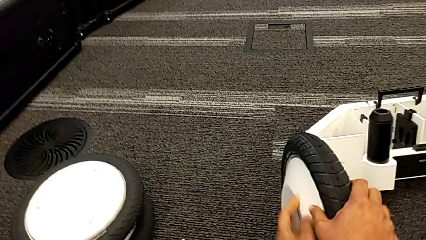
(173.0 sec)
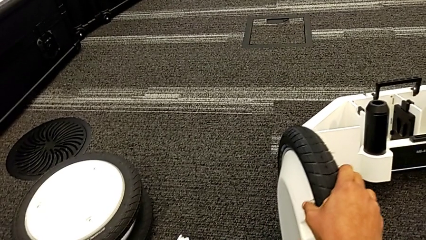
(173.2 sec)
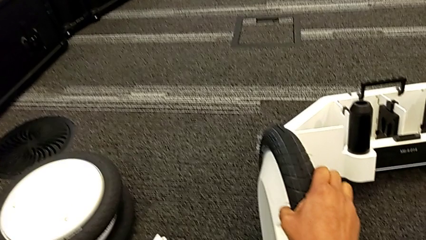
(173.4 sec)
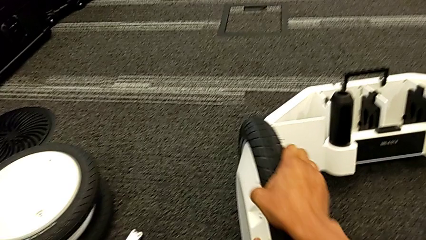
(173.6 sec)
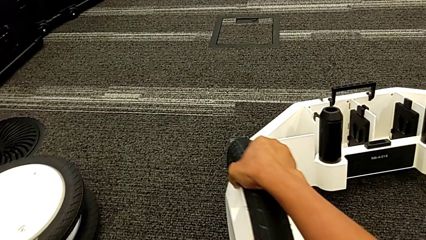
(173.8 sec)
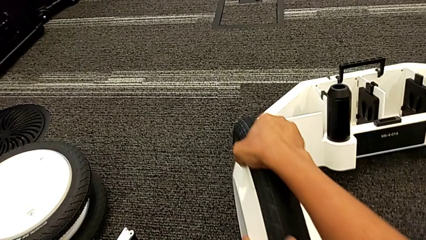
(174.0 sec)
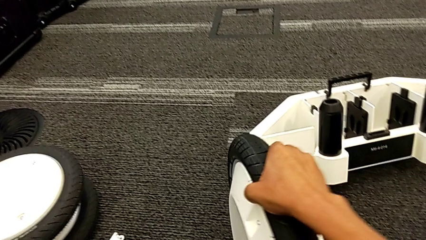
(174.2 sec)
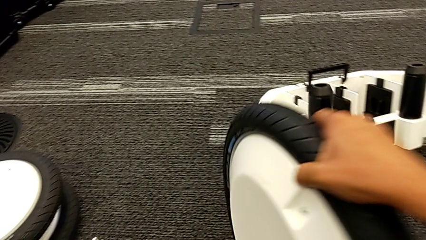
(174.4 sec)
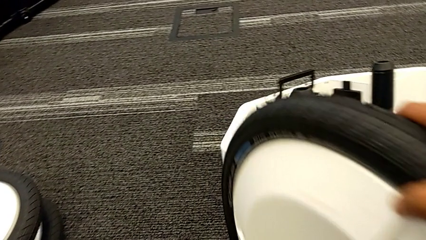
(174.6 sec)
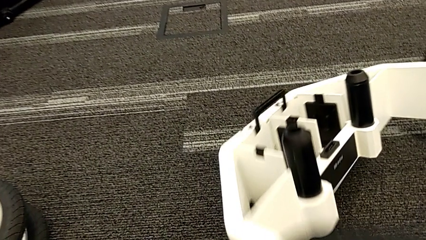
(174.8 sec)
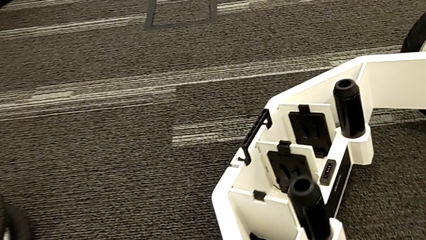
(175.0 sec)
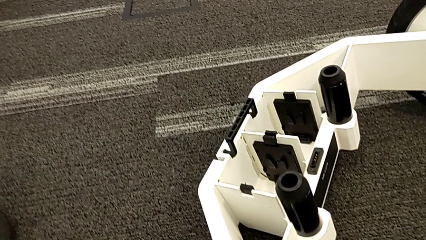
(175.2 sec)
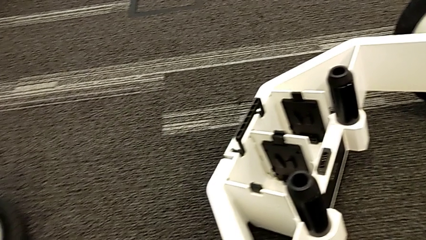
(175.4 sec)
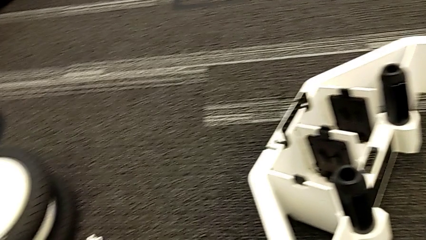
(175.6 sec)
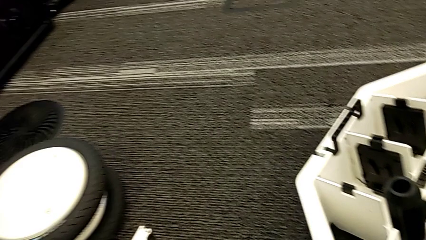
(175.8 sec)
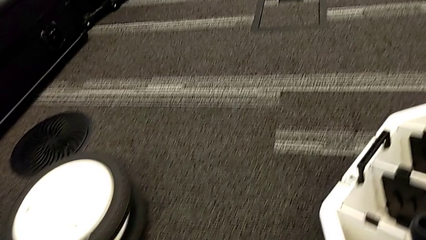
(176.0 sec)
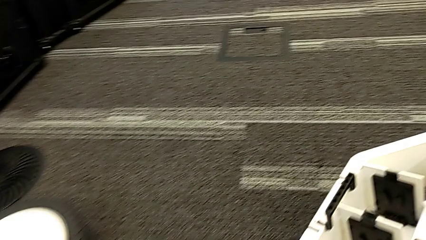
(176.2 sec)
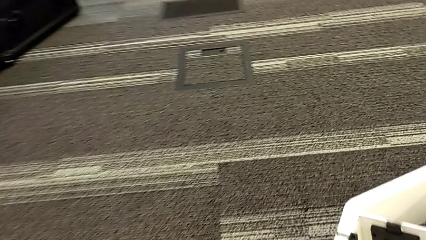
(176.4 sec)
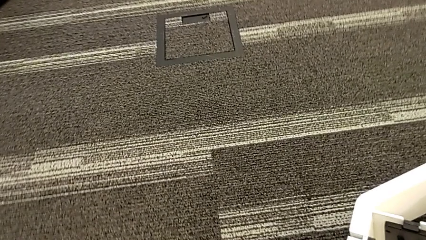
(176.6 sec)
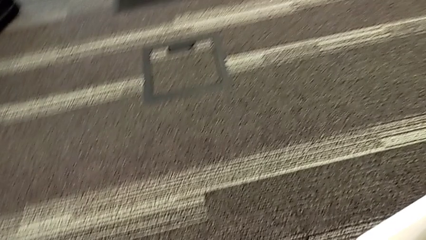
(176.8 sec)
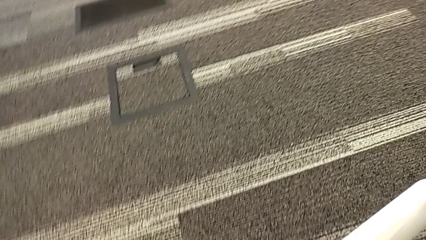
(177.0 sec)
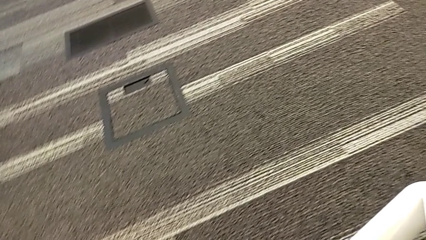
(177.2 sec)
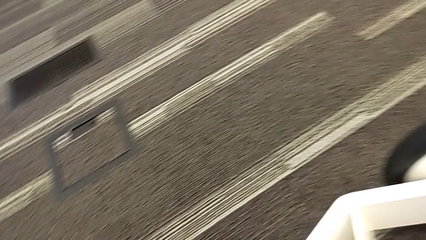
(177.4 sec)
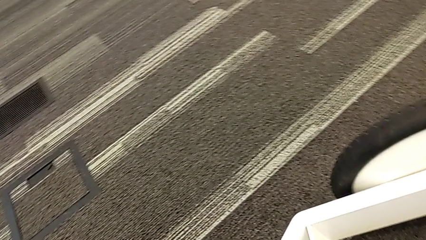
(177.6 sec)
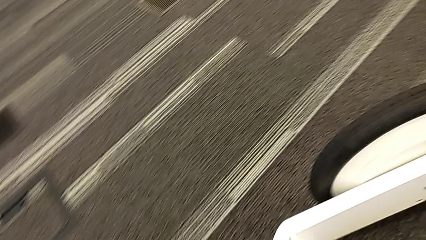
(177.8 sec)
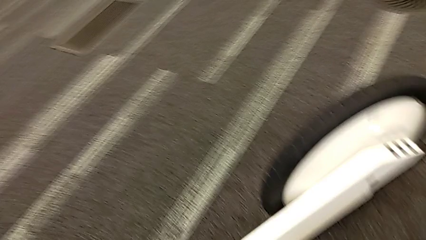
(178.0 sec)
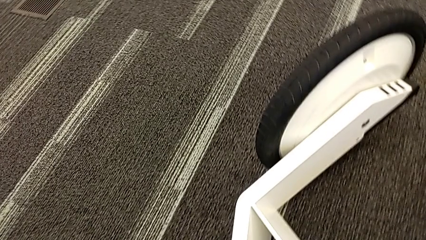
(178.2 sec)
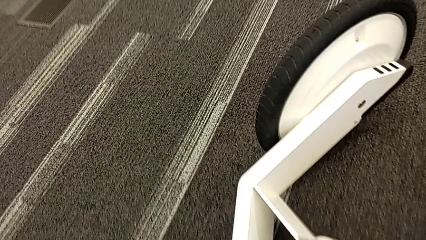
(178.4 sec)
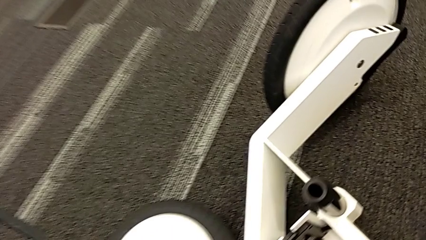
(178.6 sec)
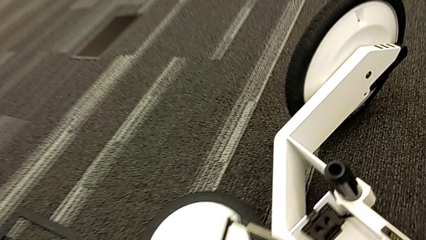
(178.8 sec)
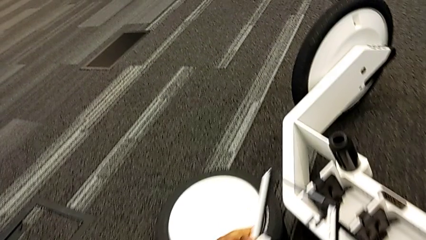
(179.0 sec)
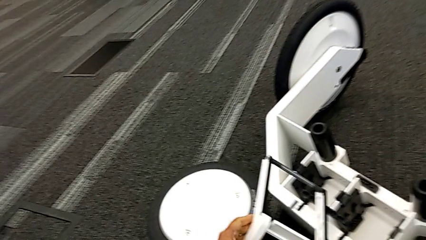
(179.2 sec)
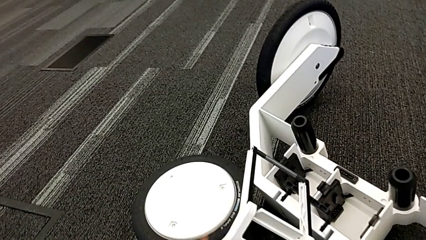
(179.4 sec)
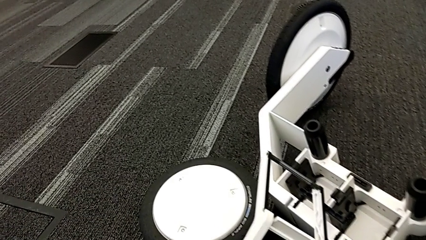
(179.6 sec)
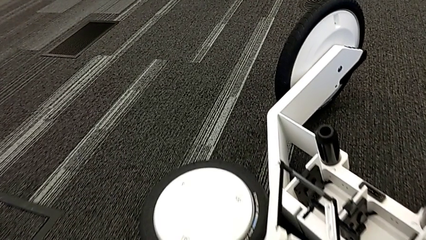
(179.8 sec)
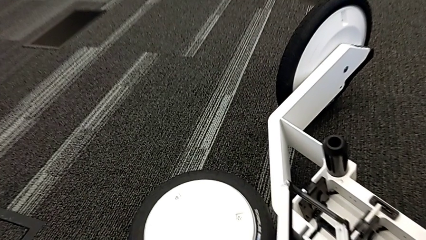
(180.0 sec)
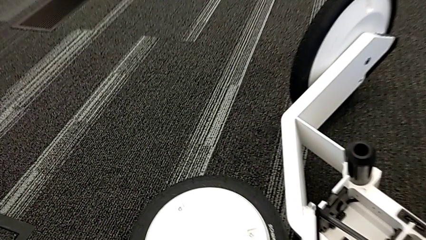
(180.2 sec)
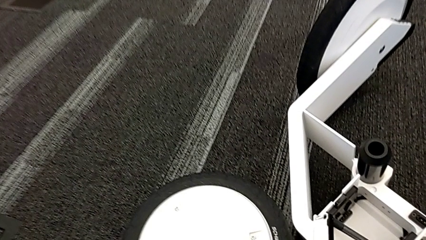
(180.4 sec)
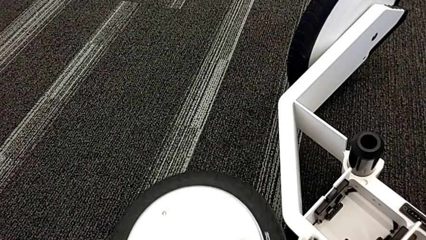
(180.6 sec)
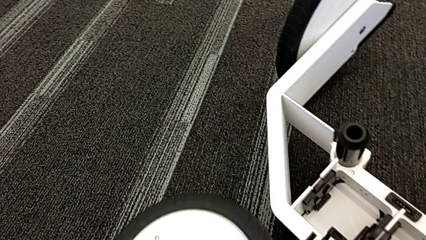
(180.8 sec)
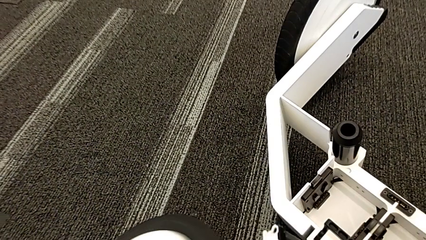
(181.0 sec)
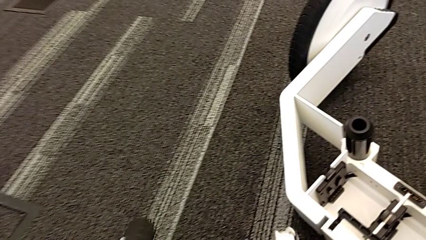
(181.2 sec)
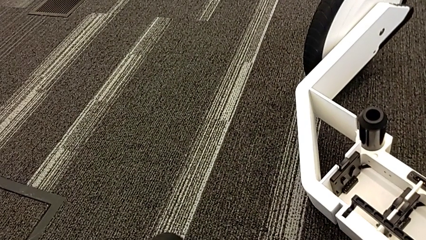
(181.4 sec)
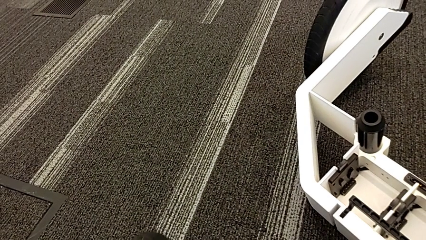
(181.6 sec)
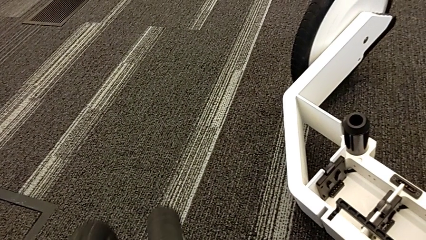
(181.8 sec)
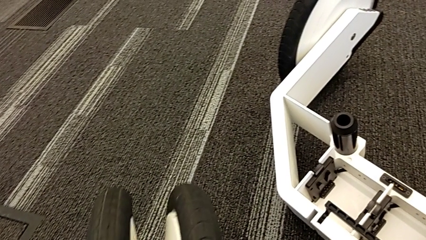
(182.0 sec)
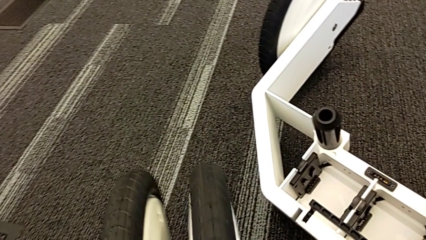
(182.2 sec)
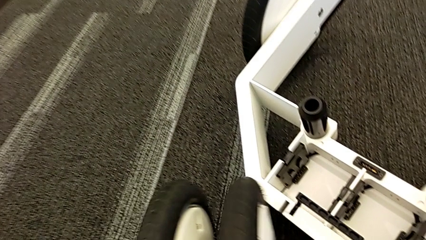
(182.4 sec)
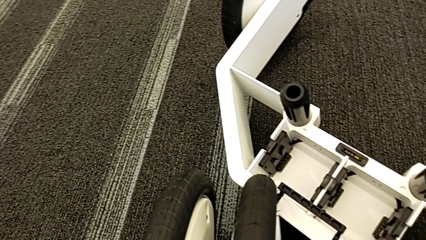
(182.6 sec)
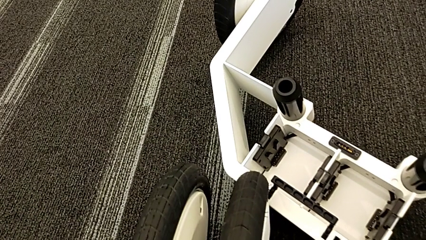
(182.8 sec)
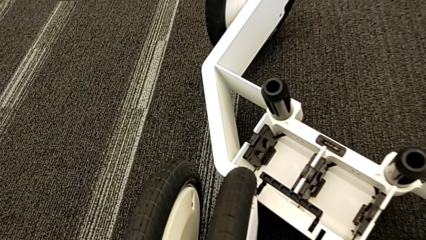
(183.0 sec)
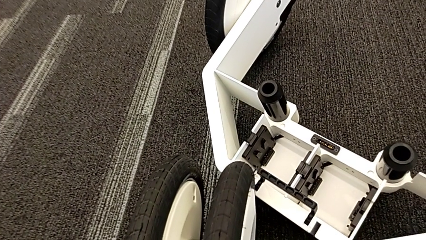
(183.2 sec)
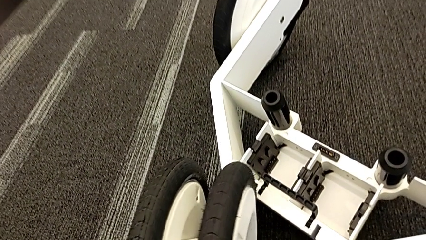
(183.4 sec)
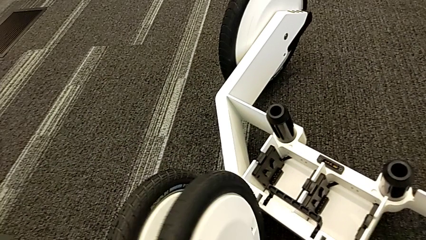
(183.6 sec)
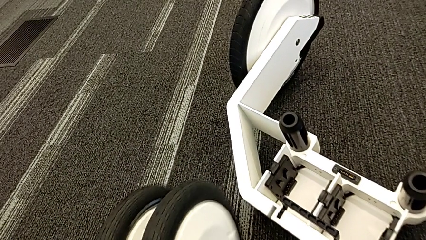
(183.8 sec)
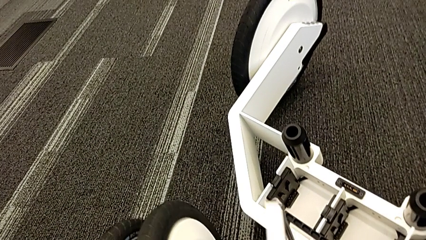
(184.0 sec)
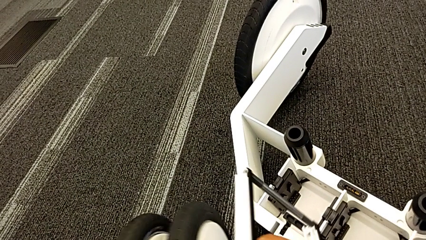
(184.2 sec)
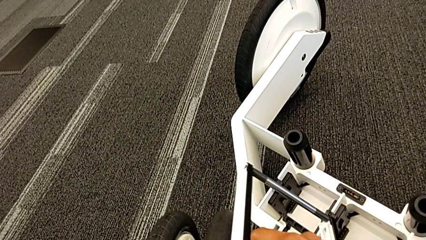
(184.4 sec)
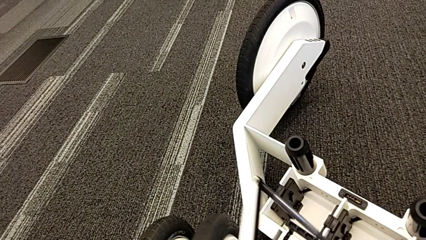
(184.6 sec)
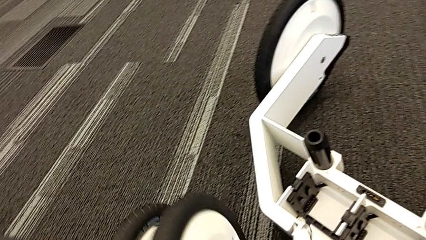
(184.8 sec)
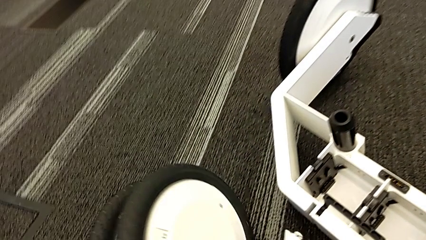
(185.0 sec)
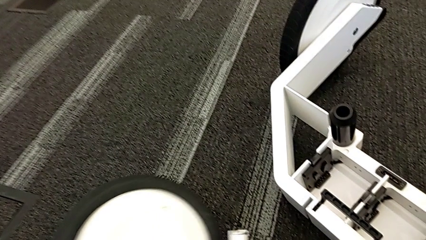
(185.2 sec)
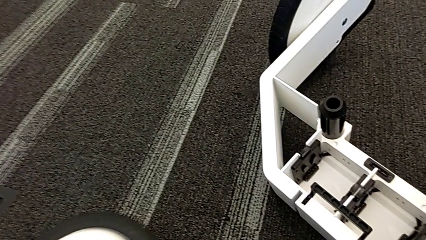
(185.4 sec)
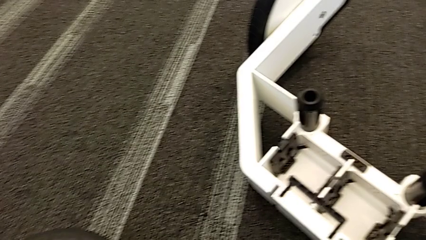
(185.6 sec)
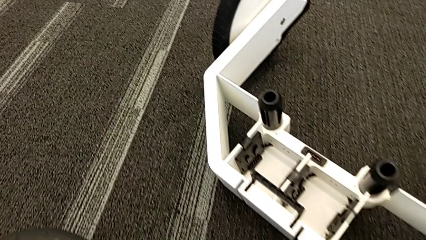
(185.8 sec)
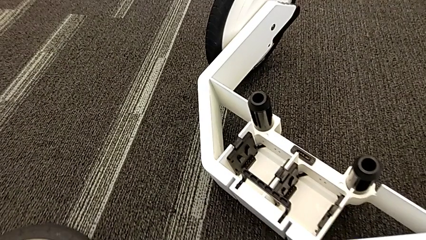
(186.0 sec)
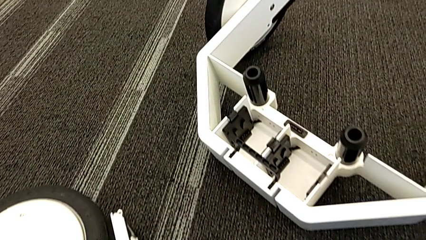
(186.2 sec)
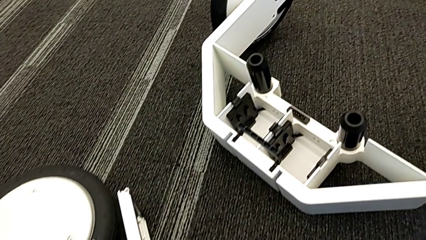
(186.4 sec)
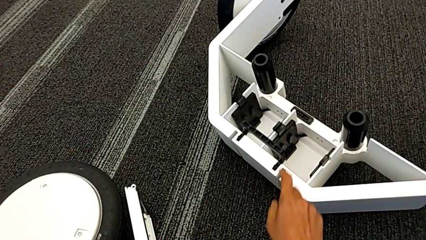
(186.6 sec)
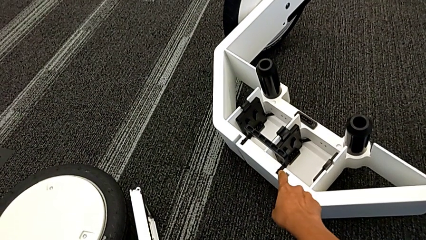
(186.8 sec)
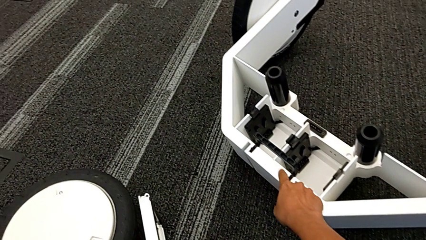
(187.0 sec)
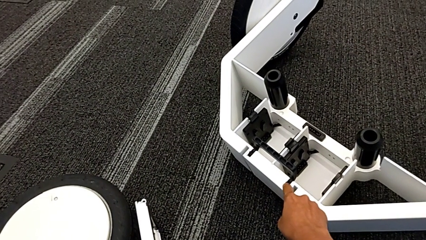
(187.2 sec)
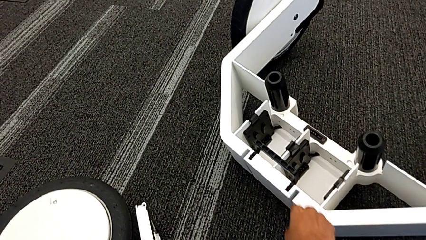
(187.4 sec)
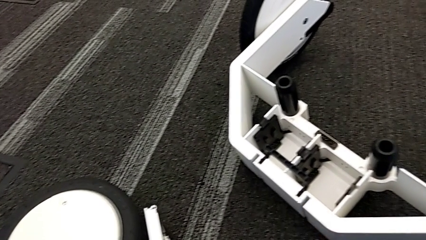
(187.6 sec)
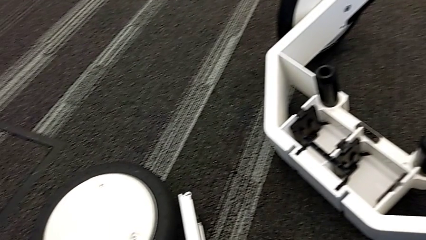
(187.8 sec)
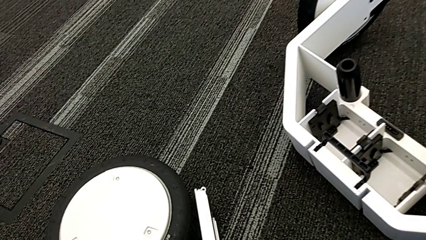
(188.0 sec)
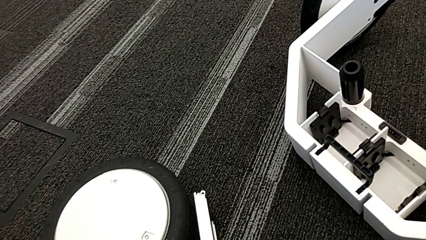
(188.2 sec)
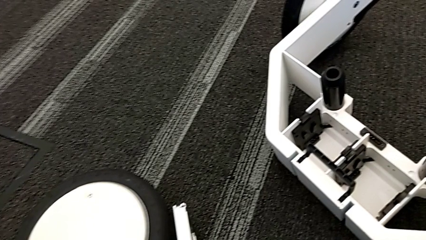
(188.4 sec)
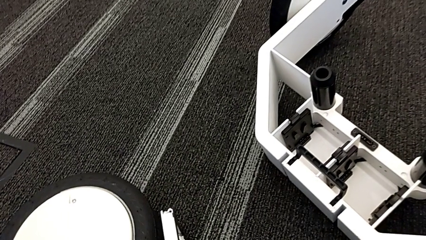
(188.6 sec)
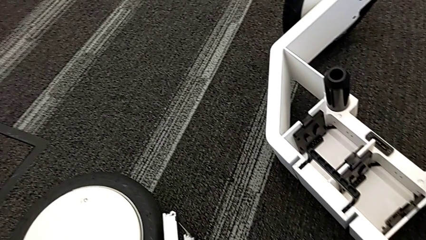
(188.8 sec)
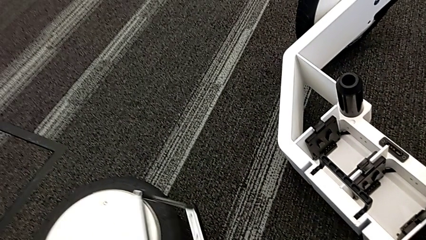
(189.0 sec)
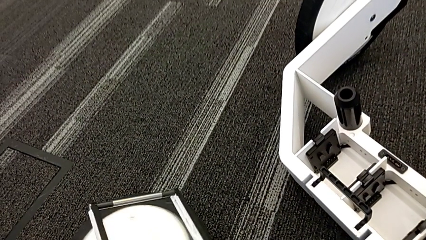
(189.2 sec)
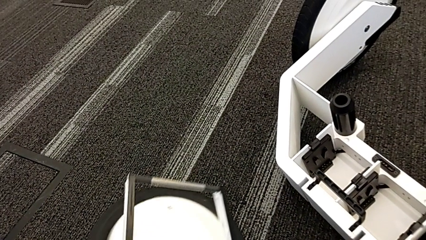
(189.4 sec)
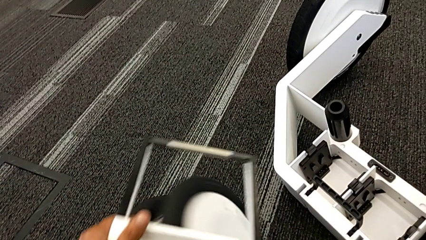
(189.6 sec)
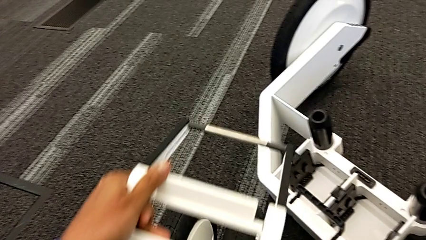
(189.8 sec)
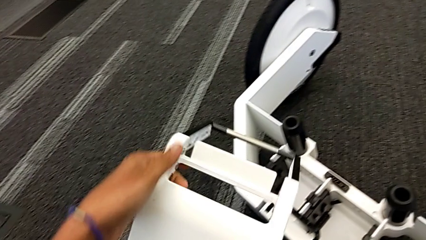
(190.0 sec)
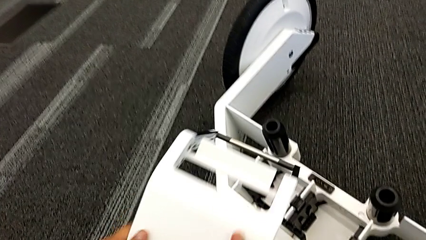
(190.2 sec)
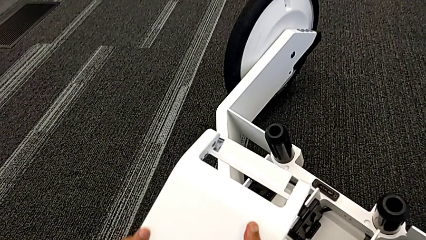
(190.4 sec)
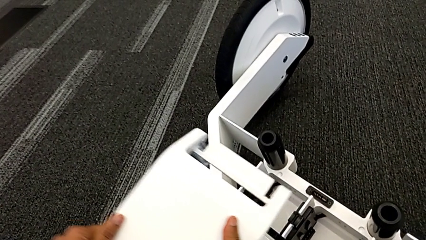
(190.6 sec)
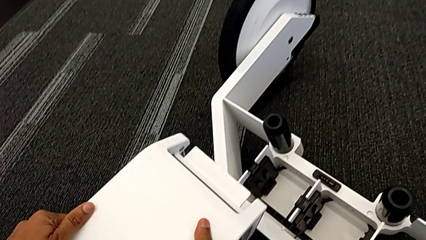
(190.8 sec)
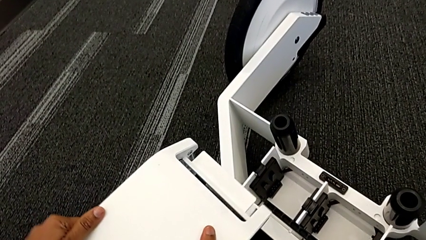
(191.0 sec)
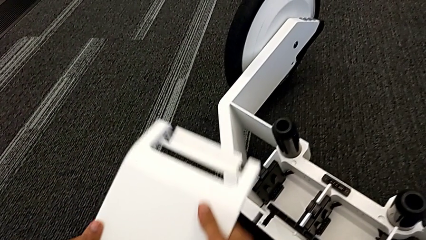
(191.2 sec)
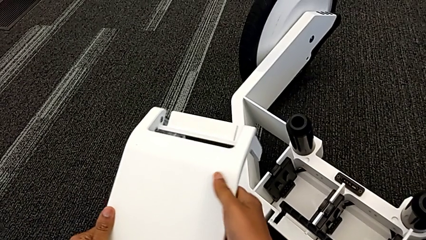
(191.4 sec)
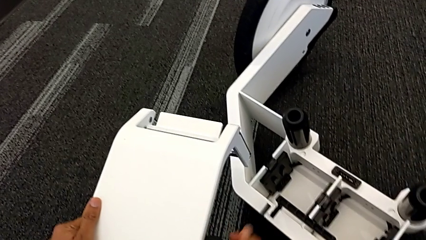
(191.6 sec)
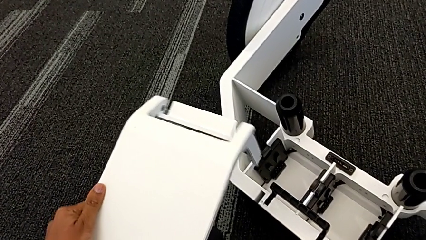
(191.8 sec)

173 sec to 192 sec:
The camera wearer is assembling the third wheel into the wheel unit. They rotate the wheel and begin to inspect the kickstand.
